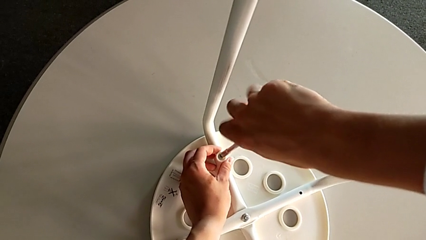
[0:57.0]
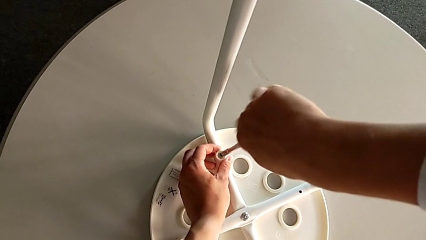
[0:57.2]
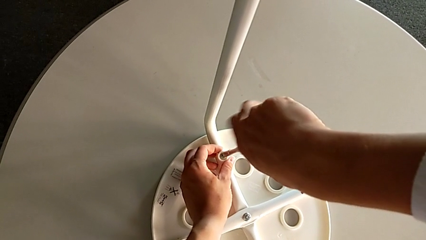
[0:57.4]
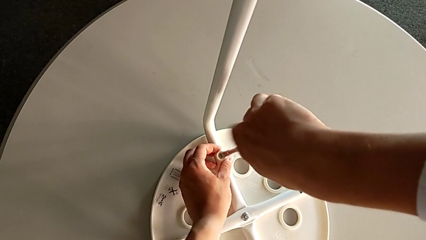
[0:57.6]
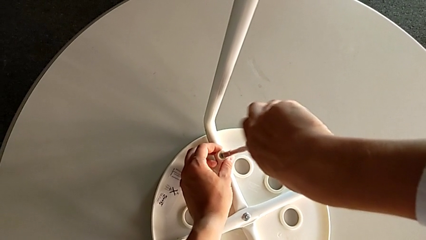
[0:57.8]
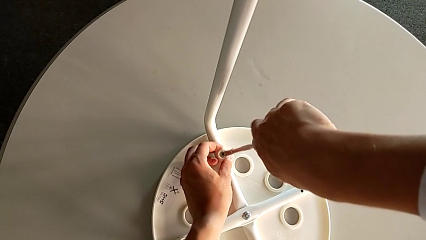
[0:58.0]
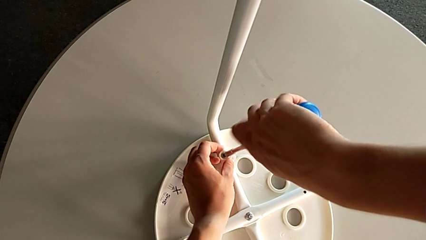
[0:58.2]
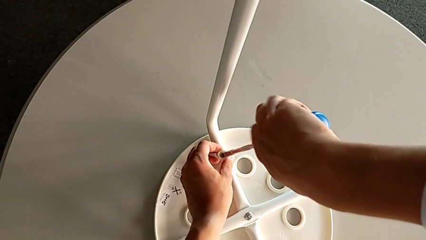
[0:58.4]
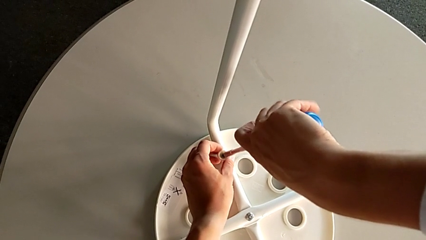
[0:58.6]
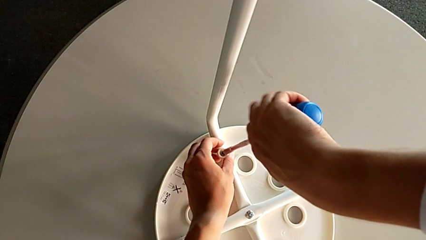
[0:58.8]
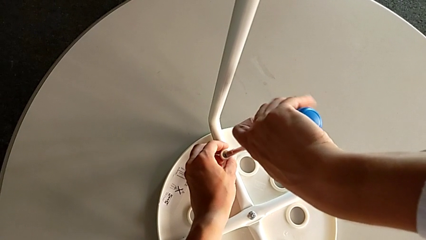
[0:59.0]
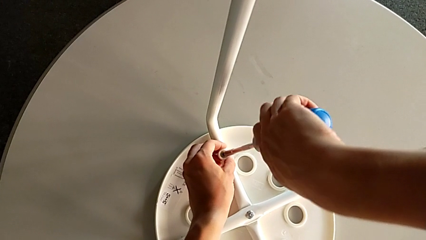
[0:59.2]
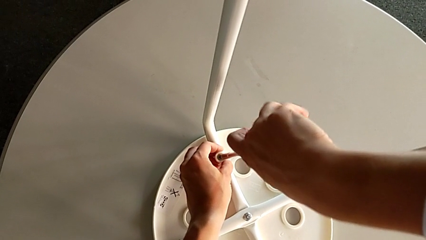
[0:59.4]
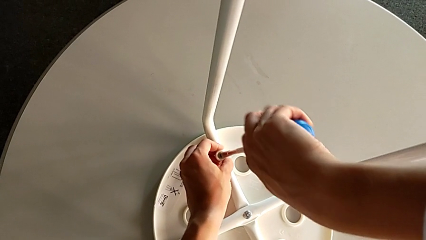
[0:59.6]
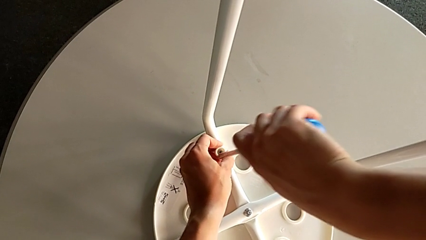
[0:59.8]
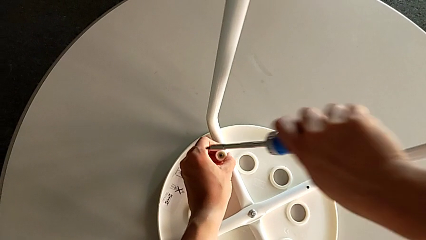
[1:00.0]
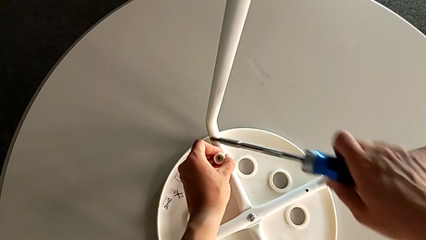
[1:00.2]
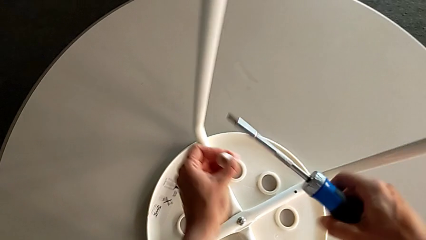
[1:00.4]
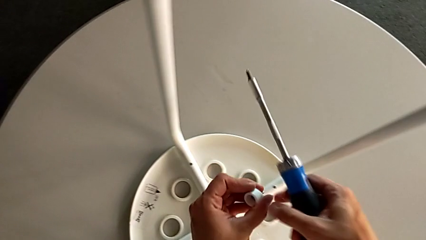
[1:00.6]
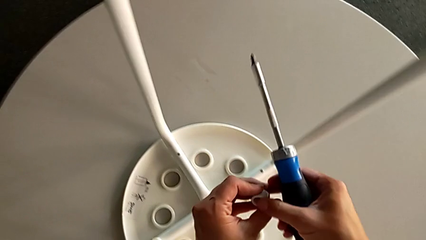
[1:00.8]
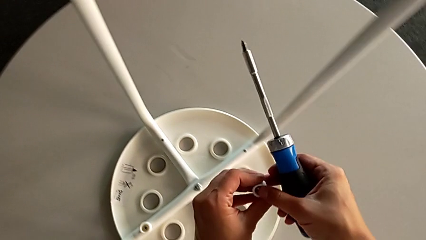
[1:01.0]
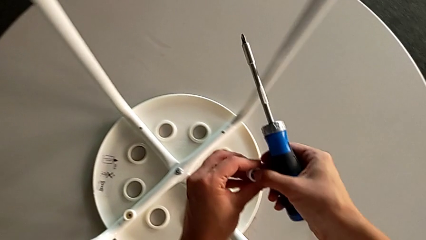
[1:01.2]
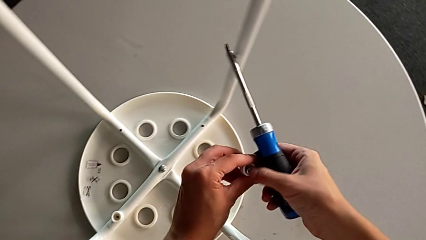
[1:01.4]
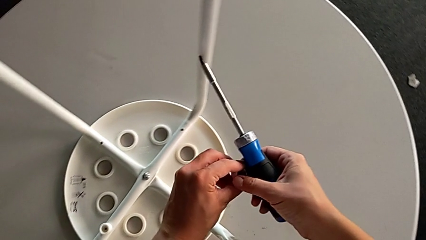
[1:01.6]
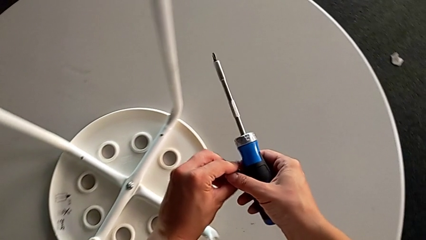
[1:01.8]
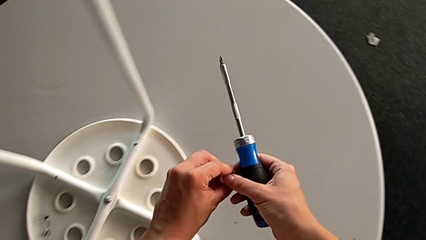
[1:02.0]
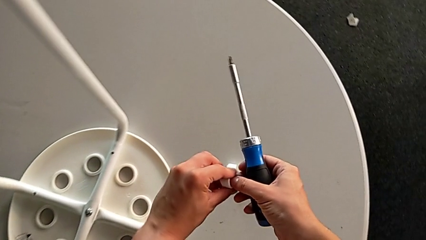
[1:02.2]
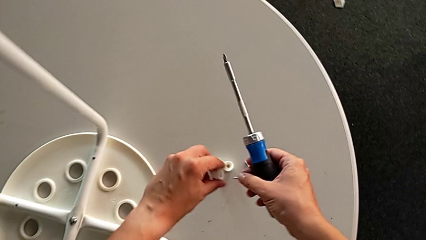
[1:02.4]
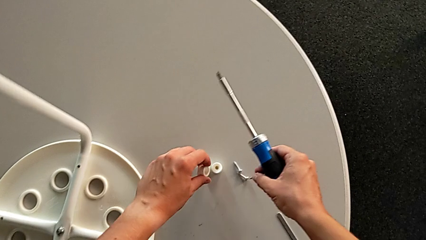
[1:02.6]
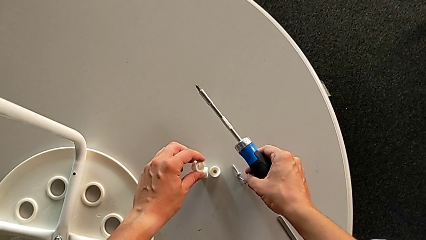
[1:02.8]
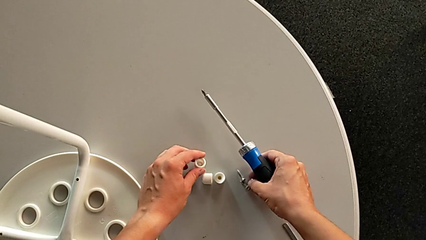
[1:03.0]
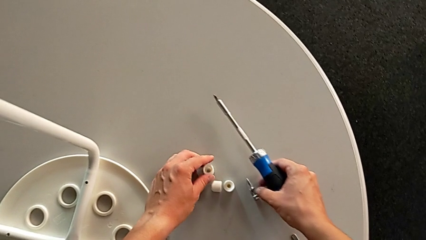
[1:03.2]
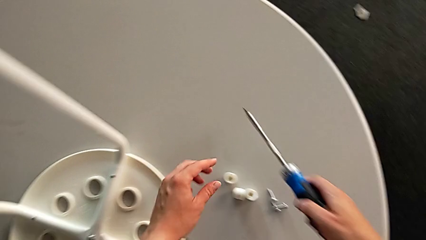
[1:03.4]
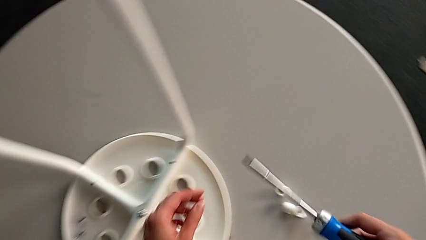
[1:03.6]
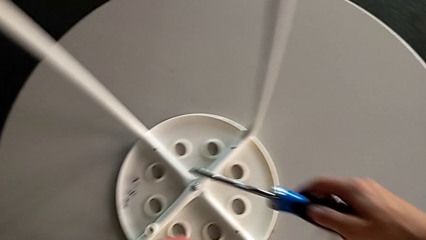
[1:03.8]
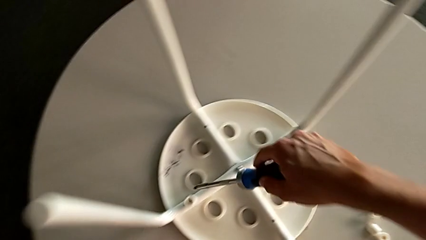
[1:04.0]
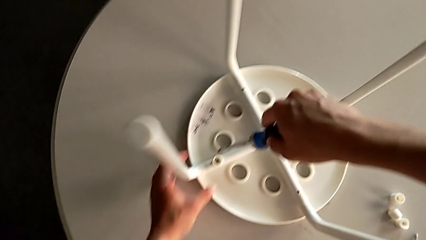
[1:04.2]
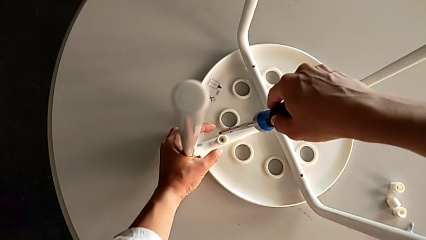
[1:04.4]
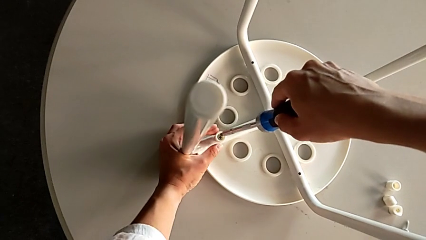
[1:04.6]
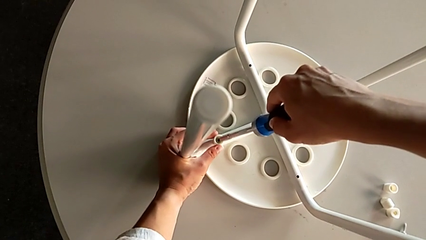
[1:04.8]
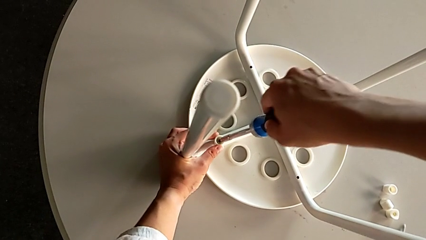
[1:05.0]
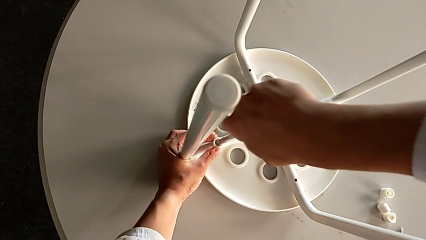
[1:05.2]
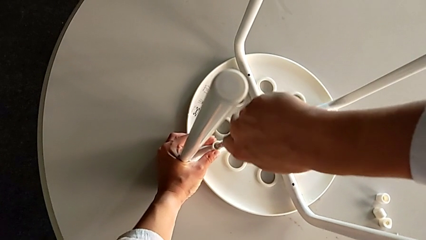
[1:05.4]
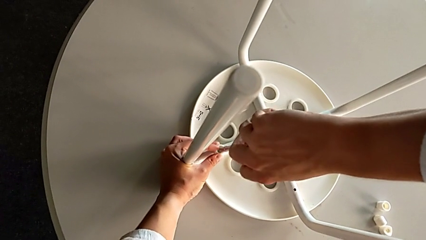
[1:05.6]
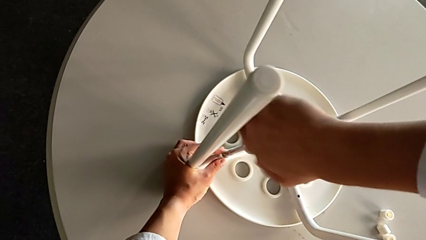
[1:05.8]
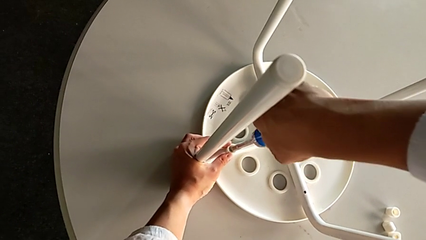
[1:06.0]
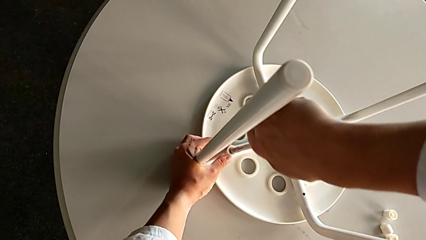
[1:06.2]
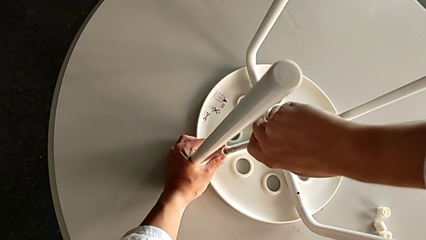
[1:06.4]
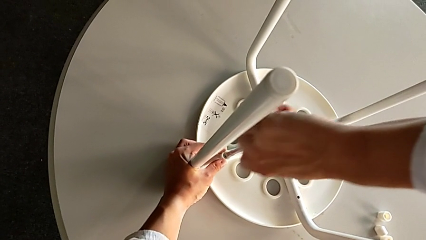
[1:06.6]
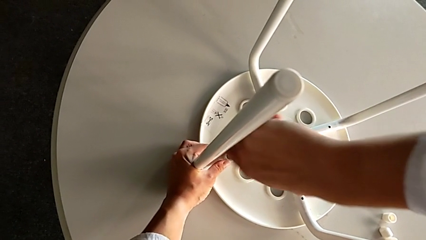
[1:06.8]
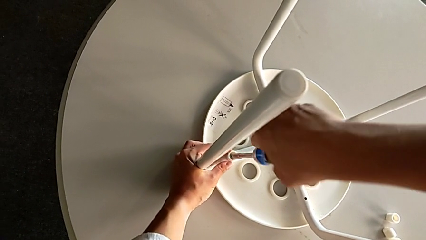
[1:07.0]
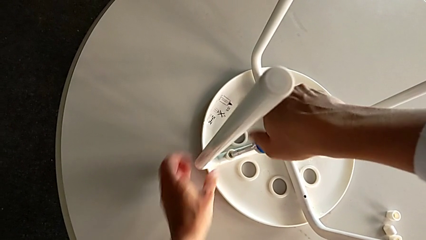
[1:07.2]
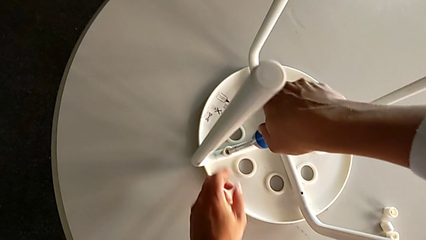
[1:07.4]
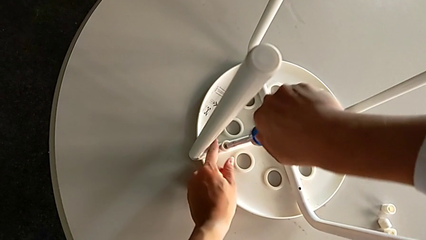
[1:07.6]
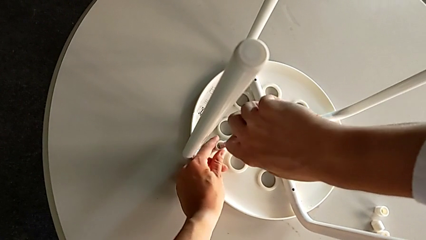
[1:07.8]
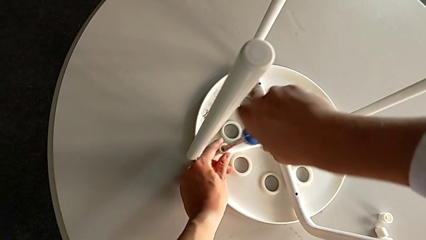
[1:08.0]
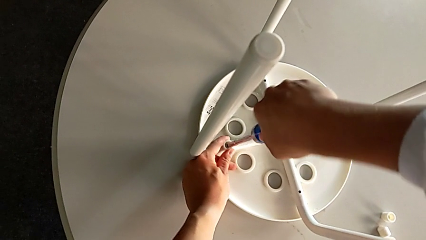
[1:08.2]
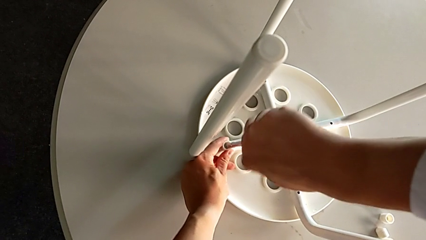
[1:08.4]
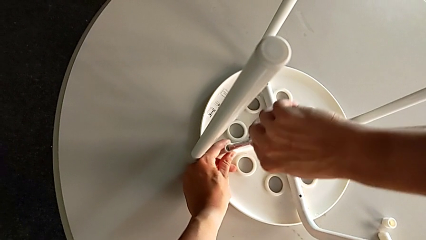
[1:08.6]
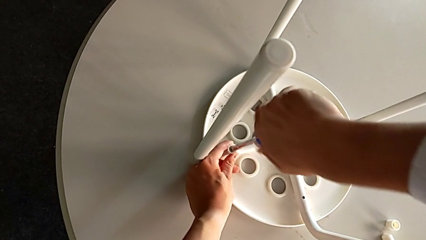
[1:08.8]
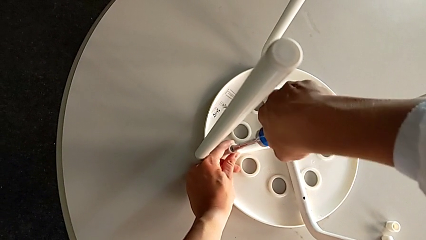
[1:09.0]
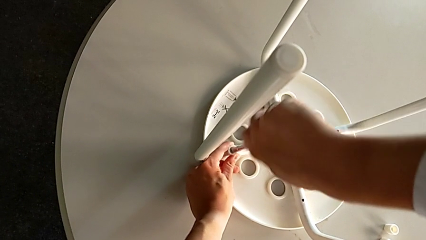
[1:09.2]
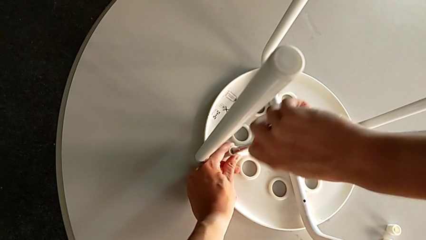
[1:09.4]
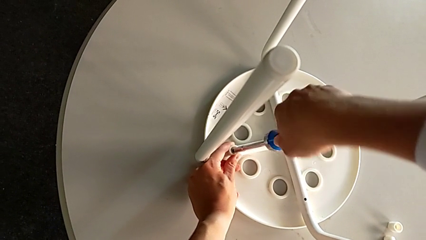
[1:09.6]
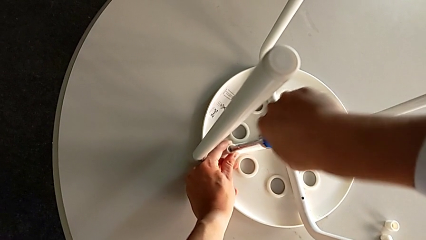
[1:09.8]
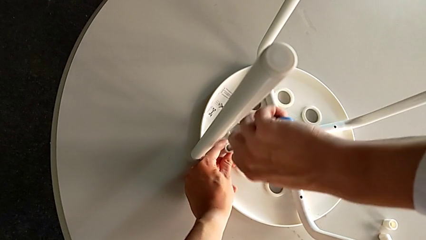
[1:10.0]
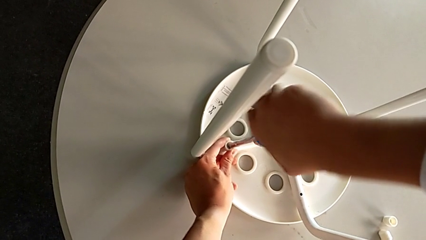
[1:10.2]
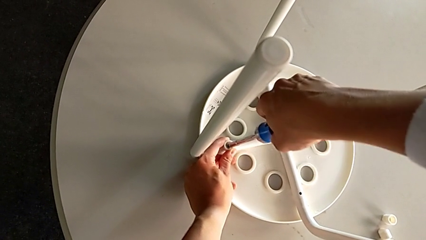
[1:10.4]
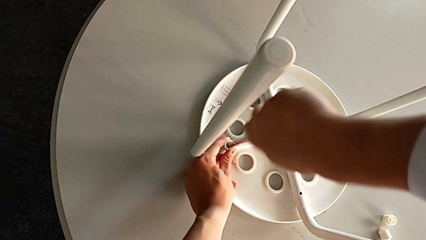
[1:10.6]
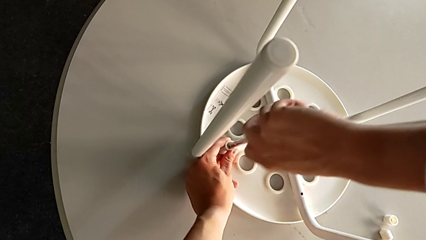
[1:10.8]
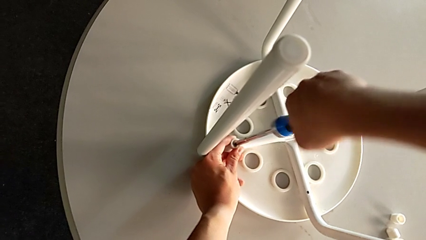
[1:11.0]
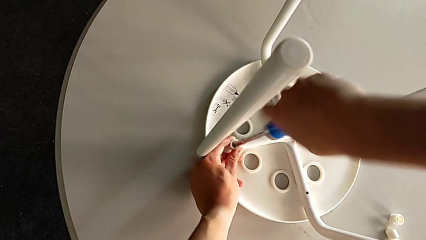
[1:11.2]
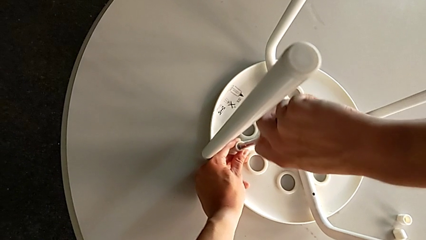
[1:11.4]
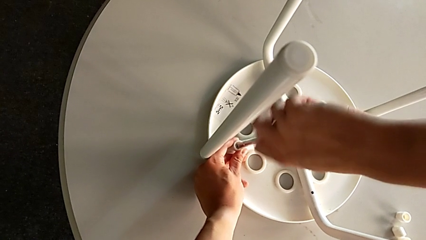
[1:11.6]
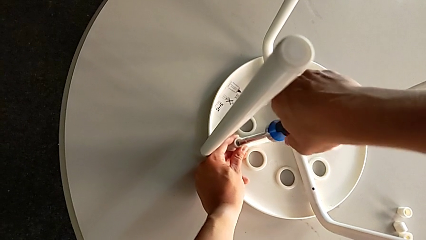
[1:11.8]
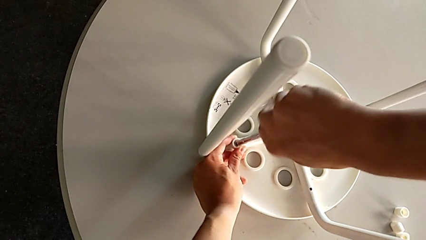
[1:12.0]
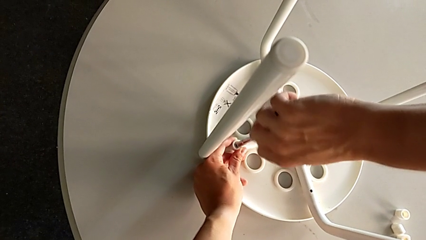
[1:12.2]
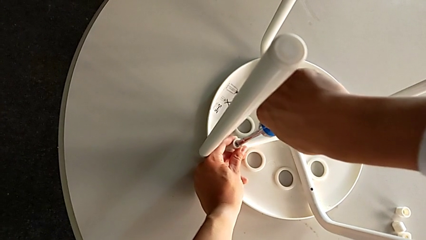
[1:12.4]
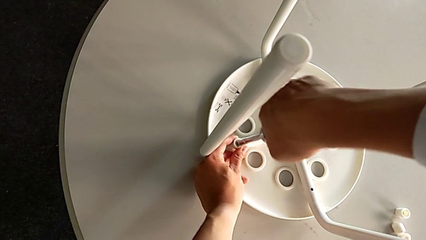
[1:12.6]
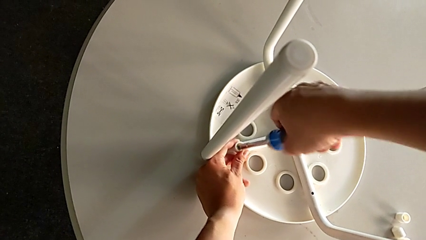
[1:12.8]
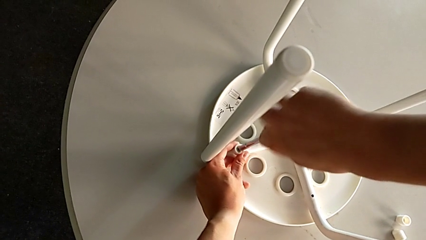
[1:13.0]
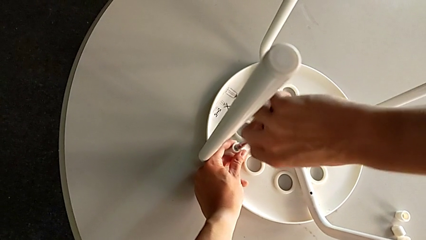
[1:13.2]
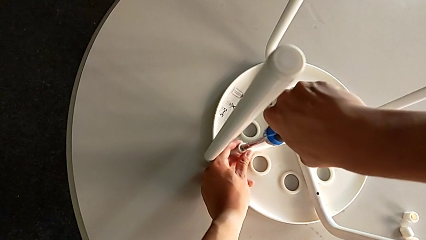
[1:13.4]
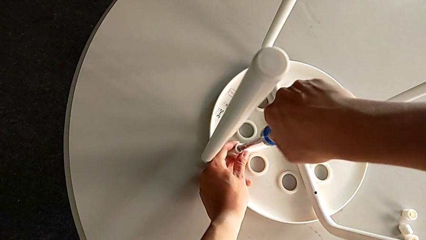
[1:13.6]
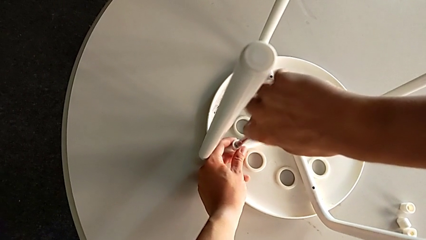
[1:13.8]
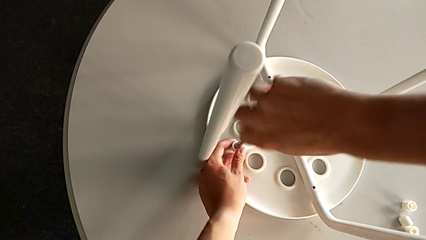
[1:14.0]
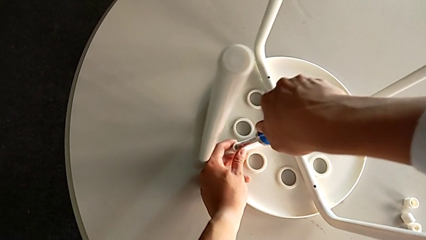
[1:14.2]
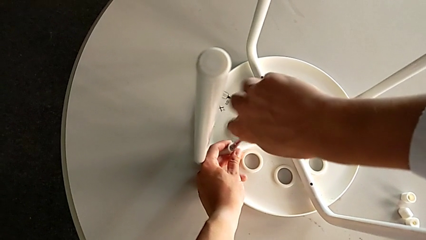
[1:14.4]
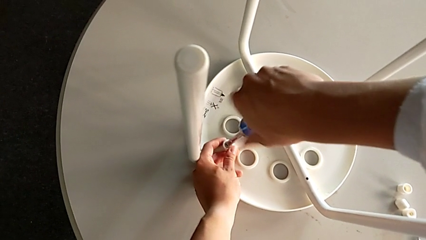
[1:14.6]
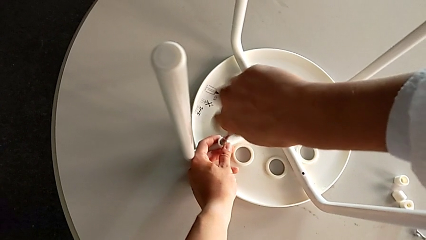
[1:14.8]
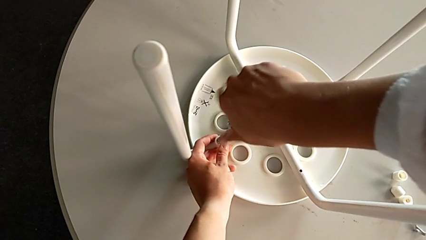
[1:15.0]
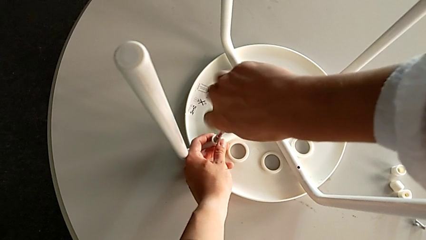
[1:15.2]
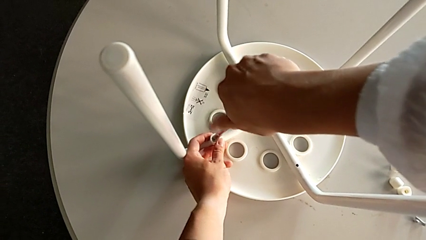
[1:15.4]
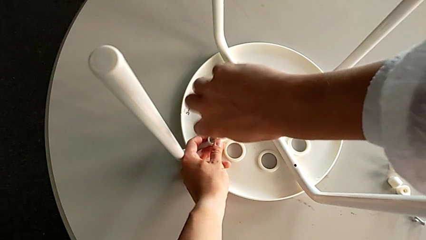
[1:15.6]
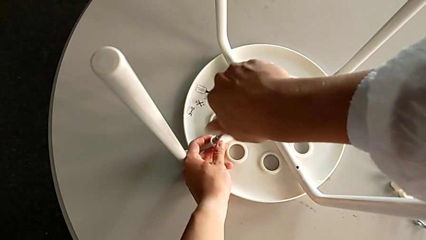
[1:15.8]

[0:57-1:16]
The camera wearer is unscrewing the middle hex nut on the leg of the Marius. They unscrew the third bolt, lift the third washer, disassemble the third bolt, place the third washer, insert the fourth bolt and begin to unscrew it.
